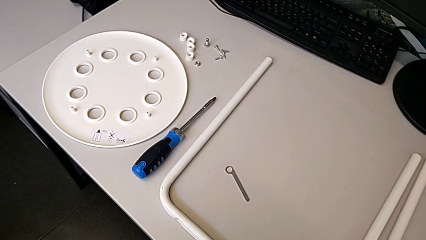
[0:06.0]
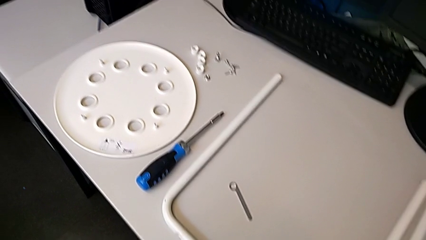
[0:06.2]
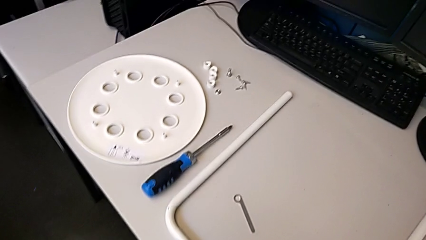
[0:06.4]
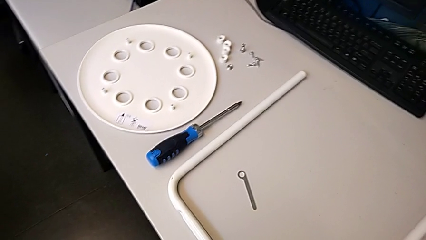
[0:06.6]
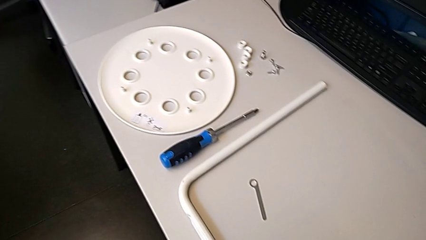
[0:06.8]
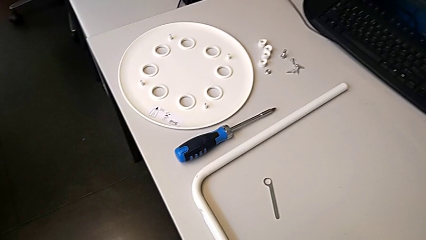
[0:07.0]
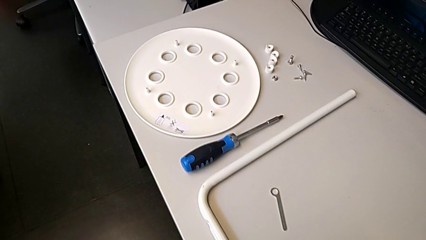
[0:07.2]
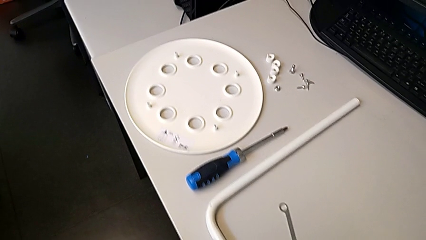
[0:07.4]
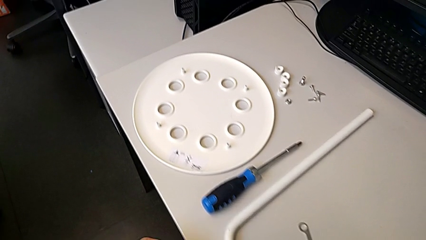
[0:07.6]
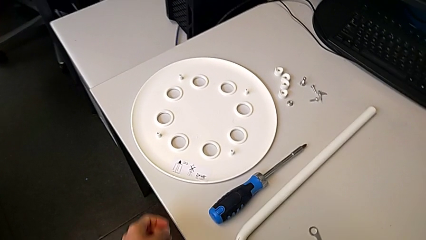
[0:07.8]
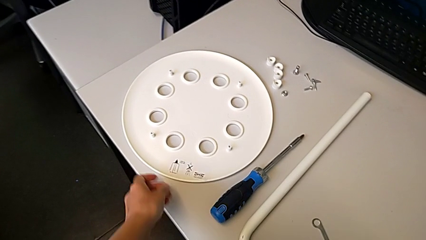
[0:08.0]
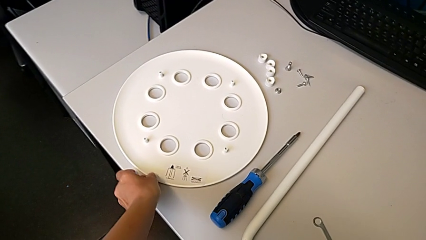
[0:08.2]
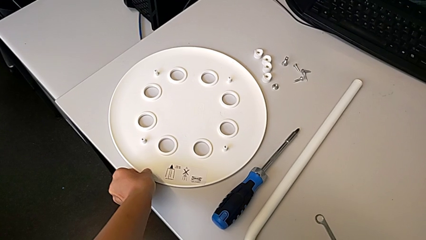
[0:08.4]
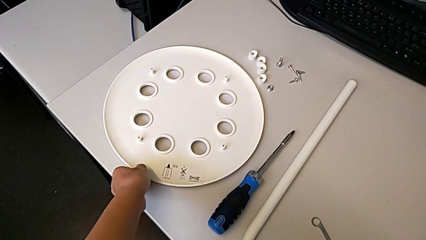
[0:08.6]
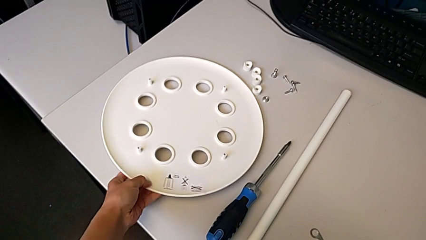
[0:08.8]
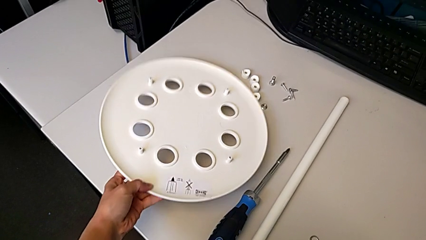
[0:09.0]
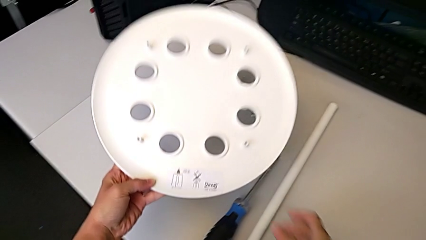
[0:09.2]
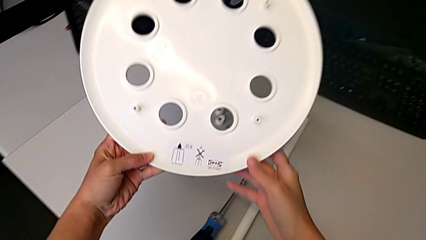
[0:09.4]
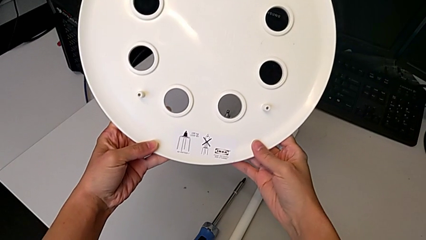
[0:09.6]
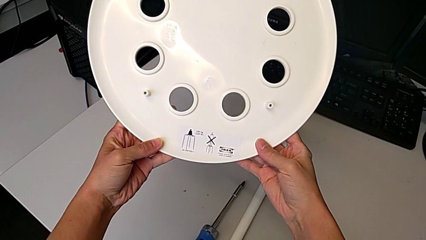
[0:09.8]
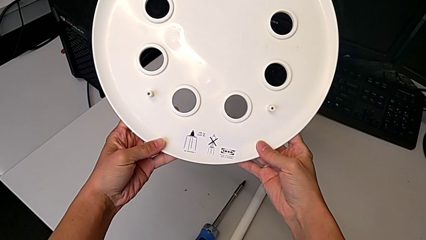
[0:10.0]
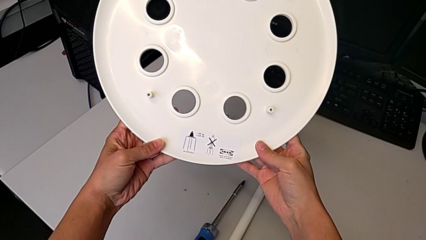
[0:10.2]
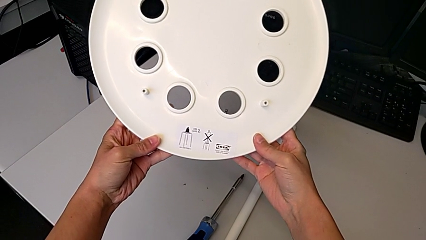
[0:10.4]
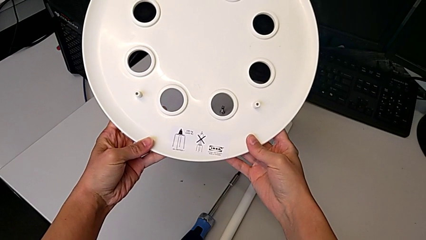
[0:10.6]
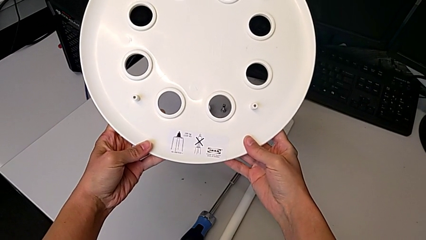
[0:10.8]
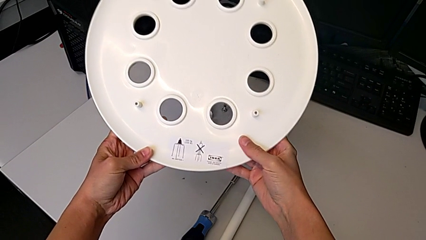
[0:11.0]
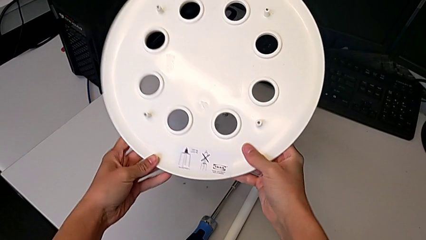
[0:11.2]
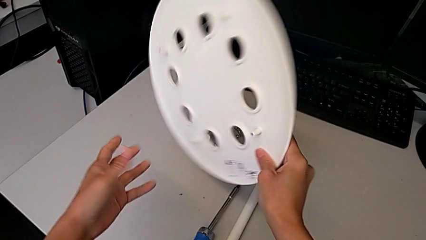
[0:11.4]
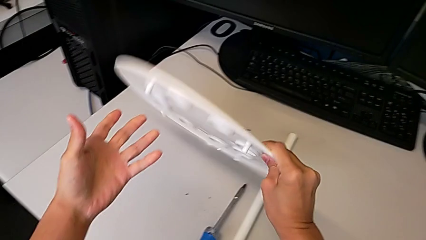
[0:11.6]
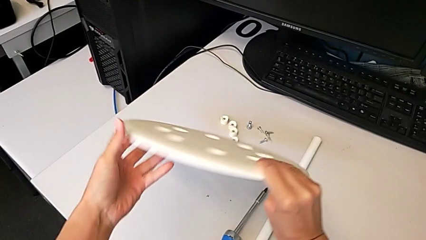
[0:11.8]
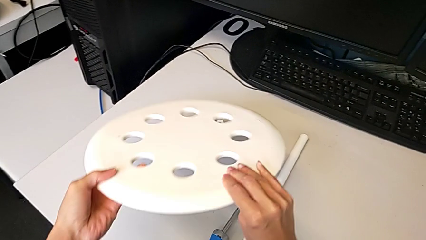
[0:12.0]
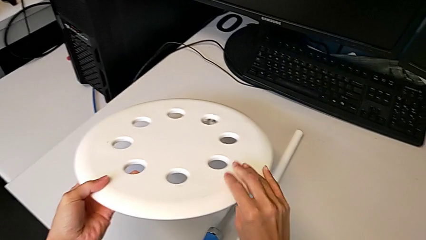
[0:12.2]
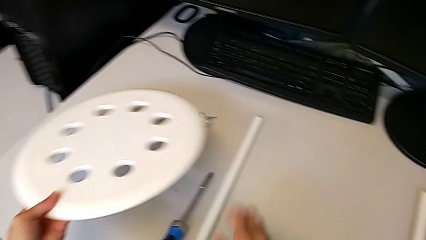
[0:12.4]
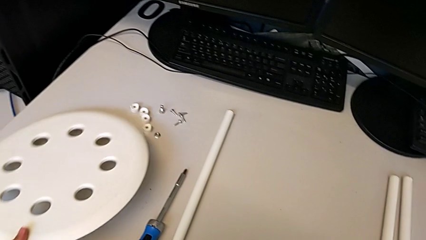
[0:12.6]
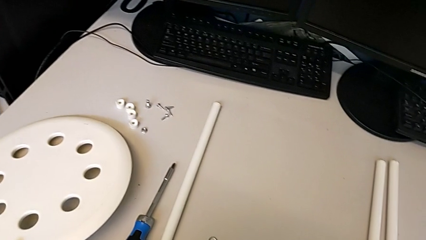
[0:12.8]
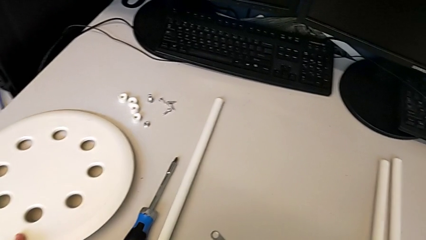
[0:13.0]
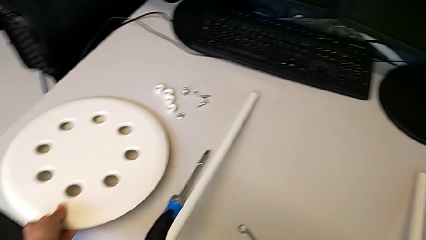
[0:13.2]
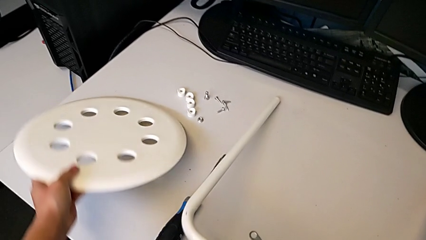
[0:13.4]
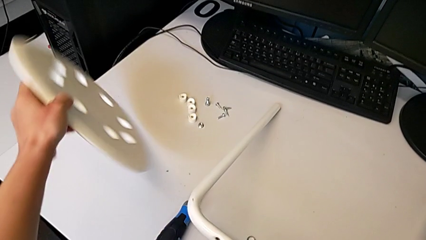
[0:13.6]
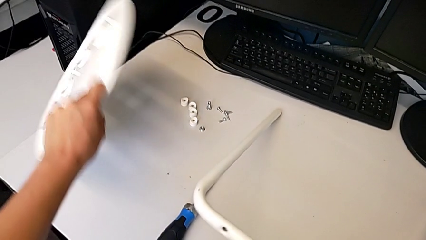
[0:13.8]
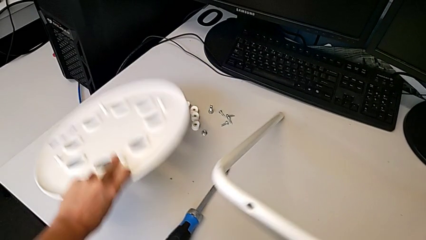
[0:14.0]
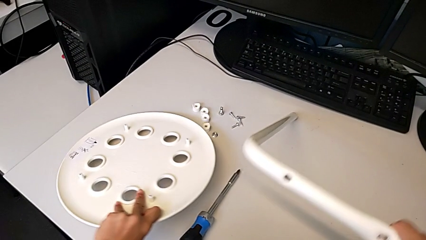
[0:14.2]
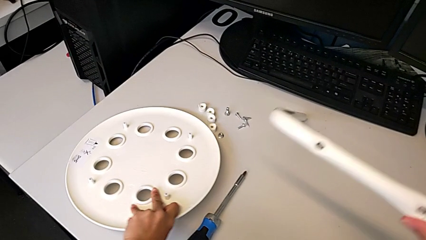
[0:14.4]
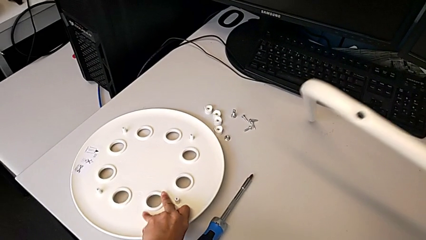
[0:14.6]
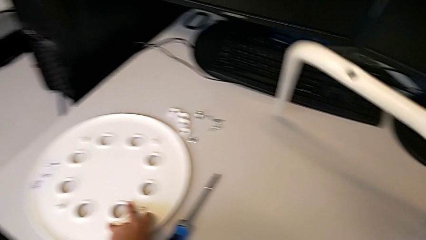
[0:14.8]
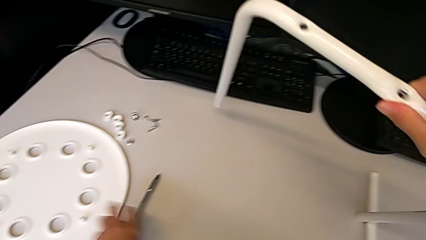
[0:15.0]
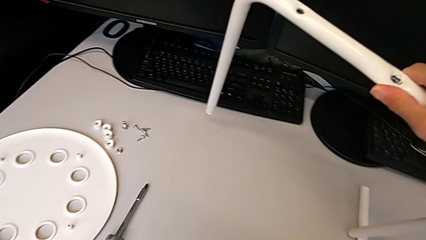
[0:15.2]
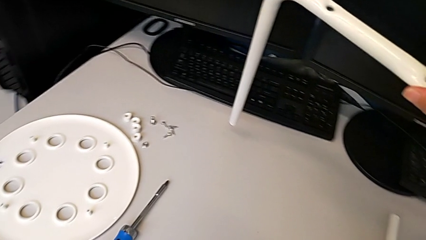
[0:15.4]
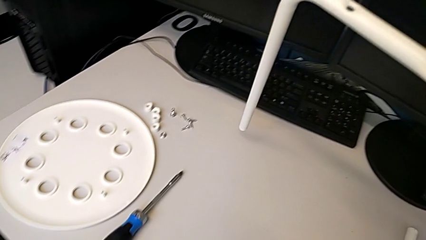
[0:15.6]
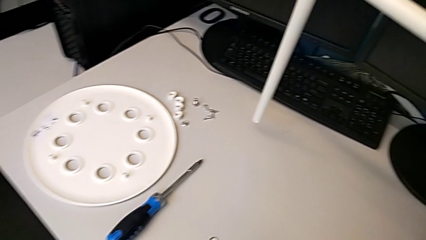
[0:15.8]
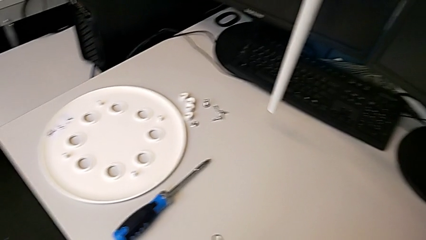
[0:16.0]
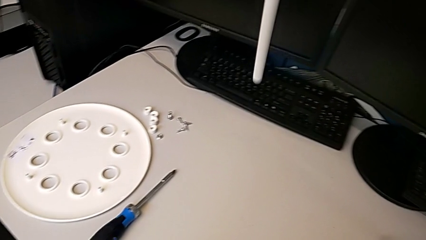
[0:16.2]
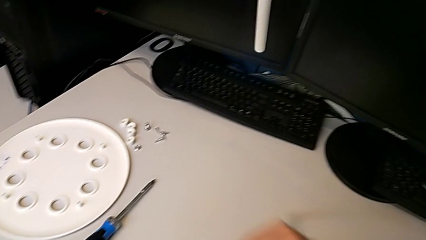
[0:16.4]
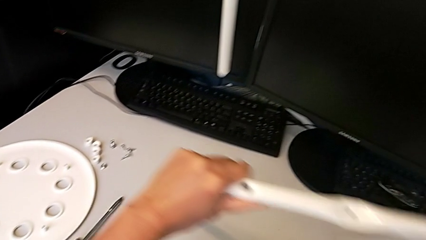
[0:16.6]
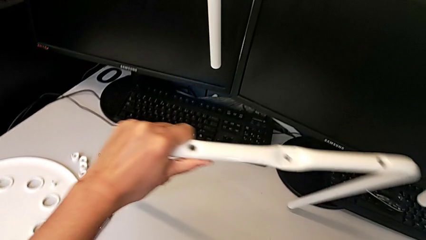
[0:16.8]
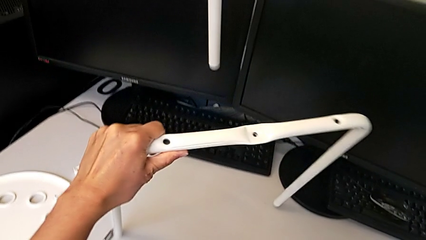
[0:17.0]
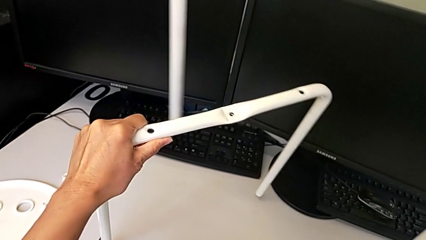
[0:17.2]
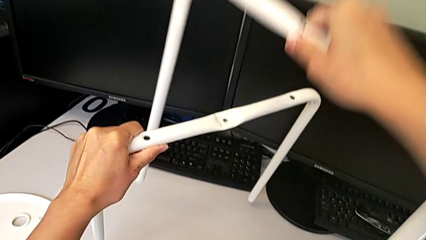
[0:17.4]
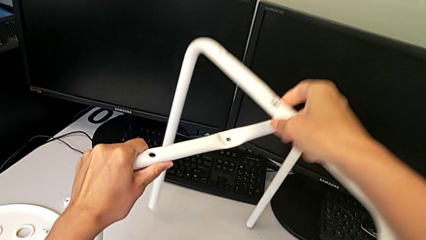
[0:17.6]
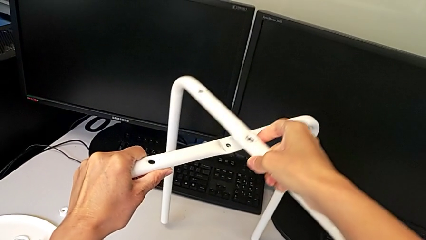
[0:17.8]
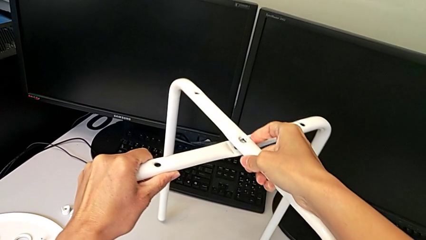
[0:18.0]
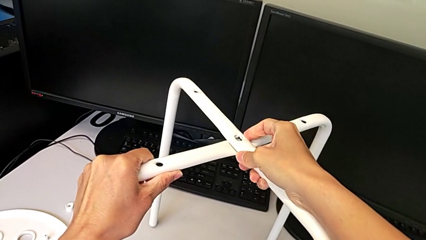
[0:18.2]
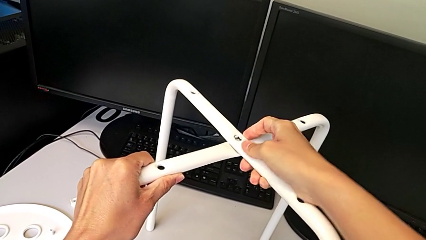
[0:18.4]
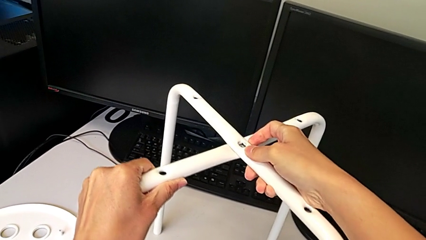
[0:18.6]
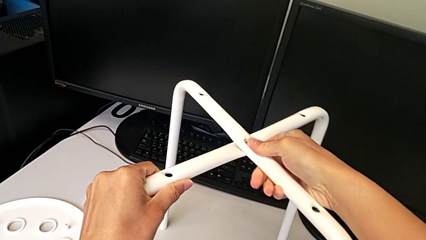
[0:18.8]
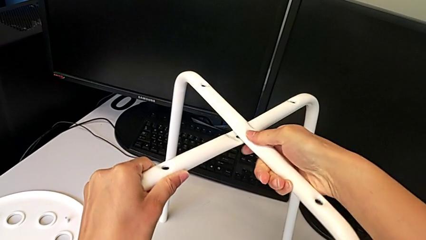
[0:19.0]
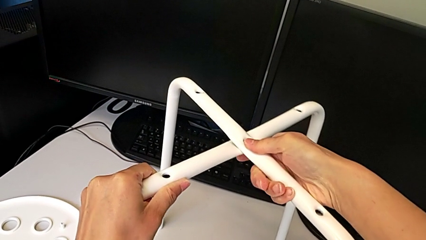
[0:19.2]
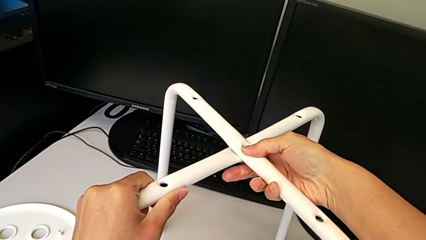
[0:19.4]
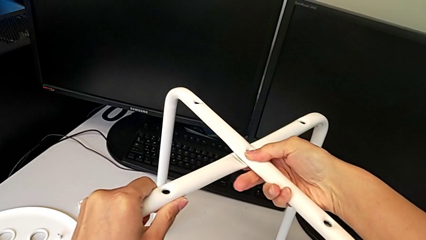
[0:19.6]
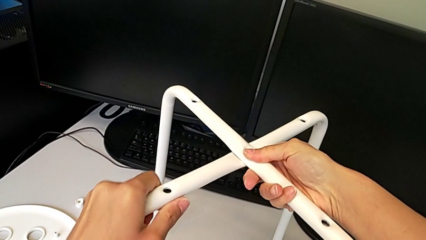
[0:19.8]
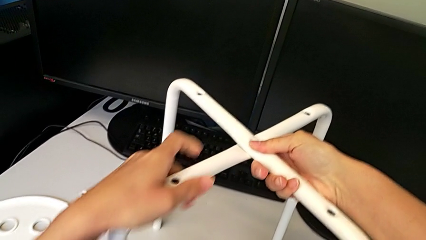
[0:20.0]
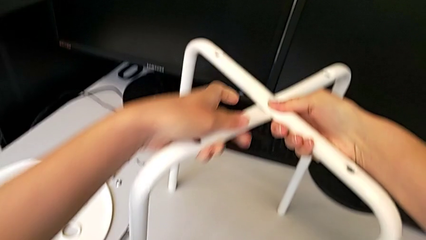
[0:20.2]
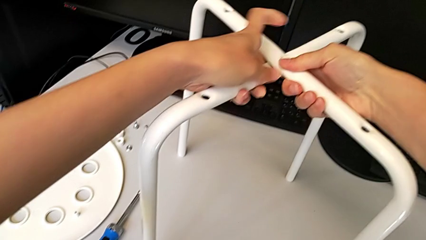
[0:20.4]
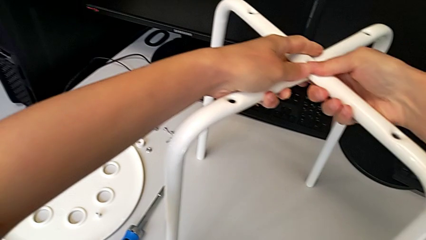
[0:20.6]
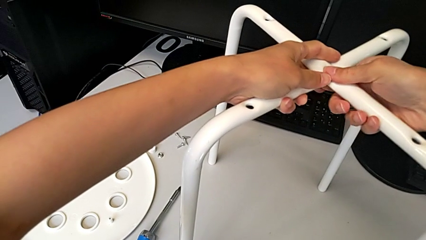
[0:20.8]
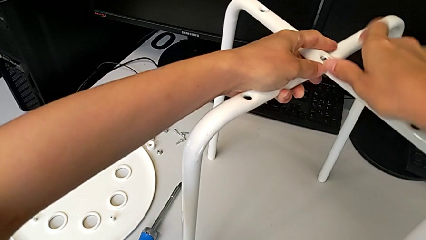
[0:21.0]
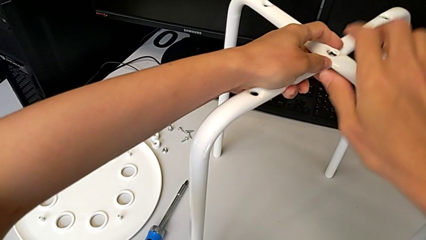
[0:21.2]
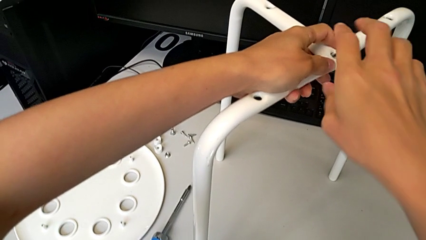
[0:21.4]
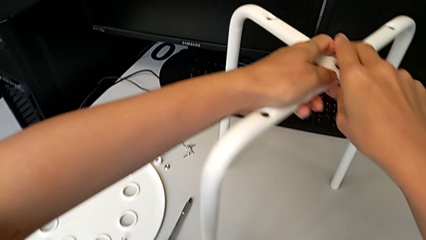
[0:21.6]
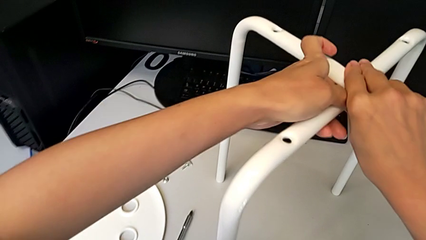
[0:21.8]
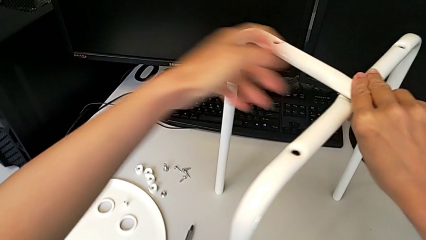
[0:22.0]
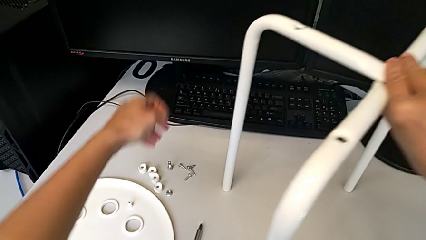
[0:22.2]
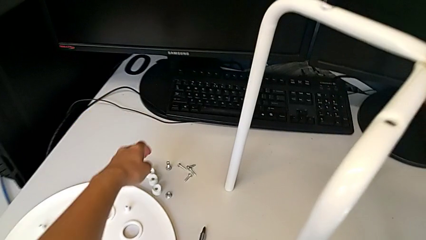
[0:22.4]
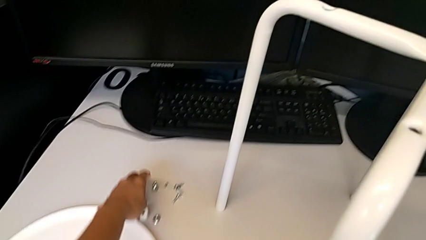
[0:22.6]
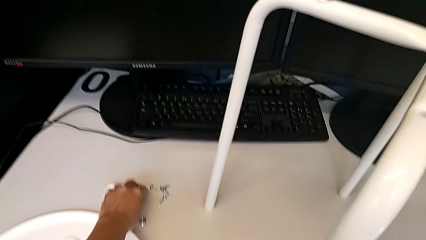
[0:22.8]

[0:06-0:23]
The camera wearer is assembling the legs of the stool. They wrongly grab the seat, rotate it, place it with the left hand, lift the leg with the right hand, lift it with the left hand, align it and grab the bolt.
